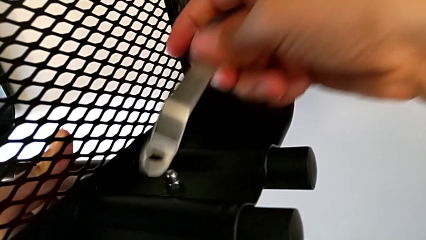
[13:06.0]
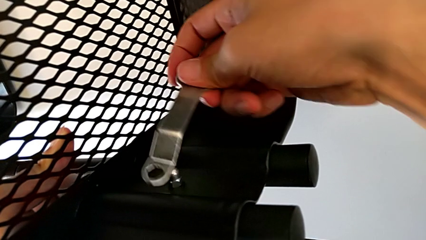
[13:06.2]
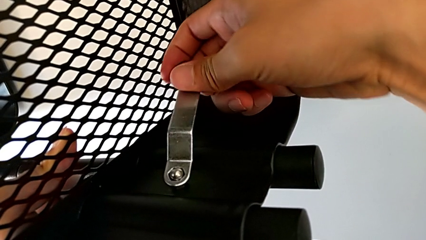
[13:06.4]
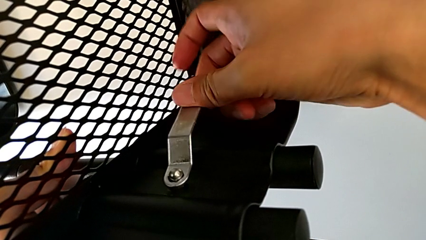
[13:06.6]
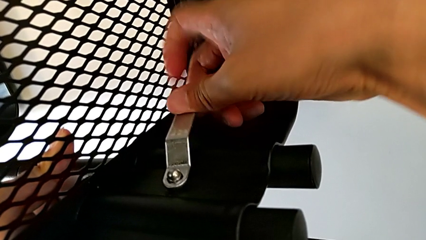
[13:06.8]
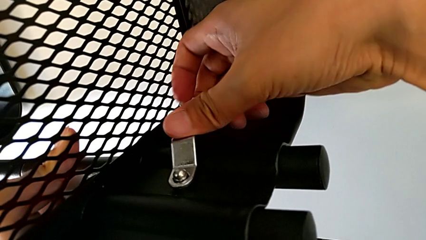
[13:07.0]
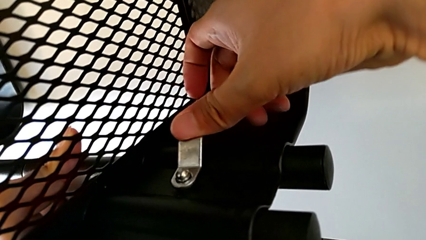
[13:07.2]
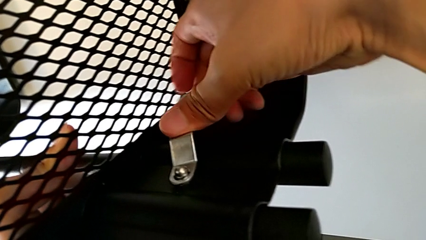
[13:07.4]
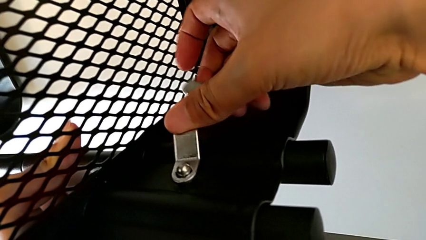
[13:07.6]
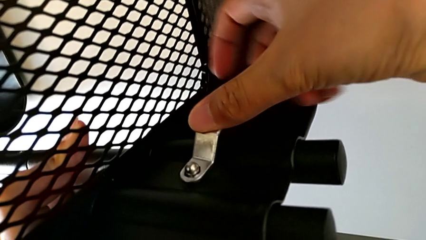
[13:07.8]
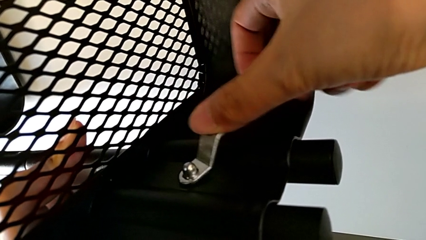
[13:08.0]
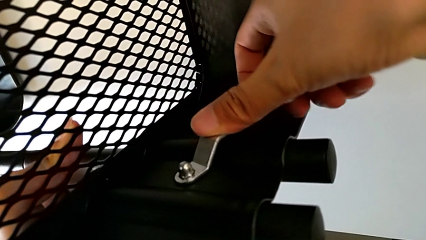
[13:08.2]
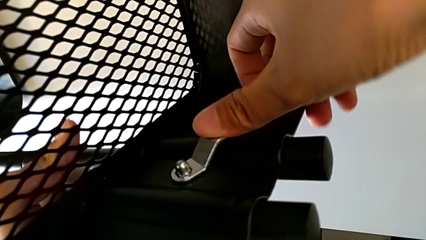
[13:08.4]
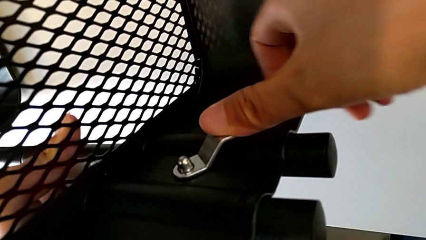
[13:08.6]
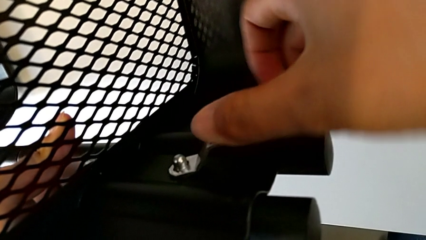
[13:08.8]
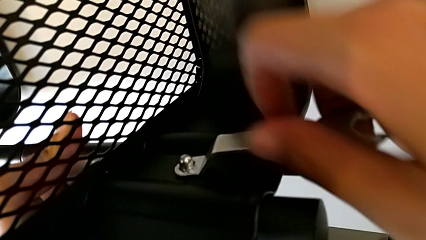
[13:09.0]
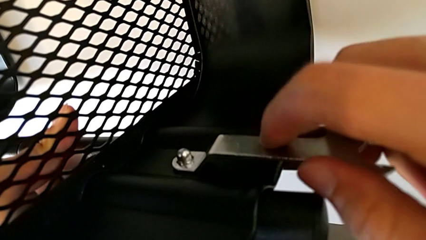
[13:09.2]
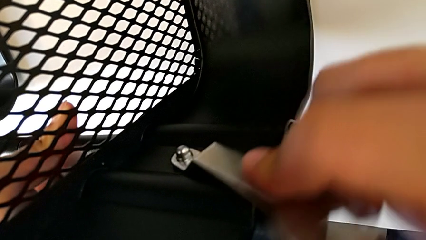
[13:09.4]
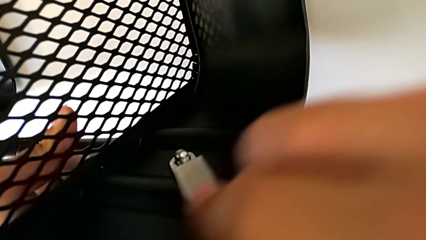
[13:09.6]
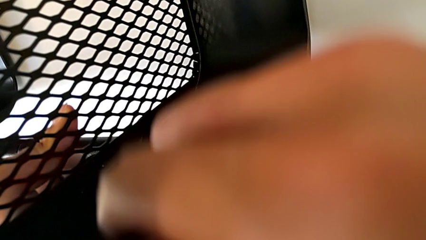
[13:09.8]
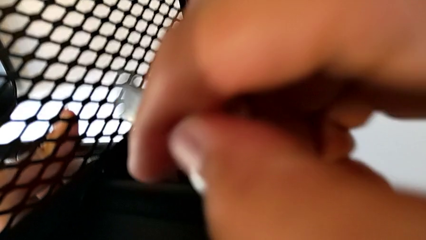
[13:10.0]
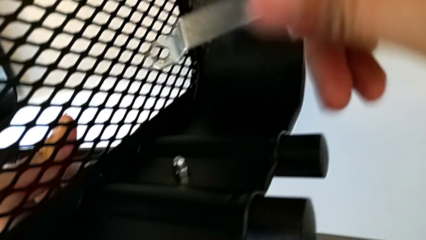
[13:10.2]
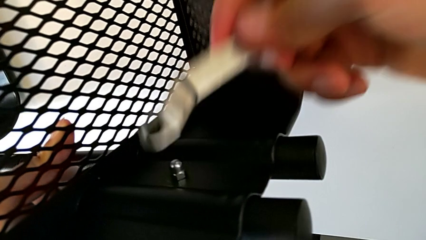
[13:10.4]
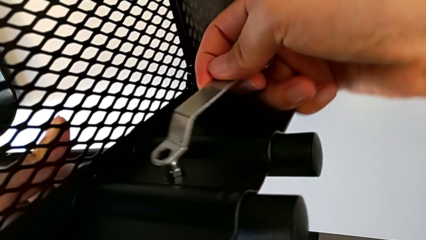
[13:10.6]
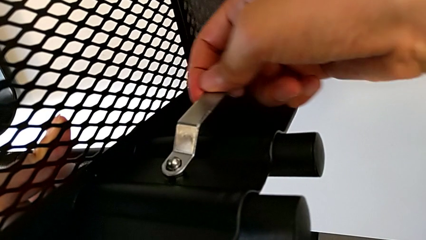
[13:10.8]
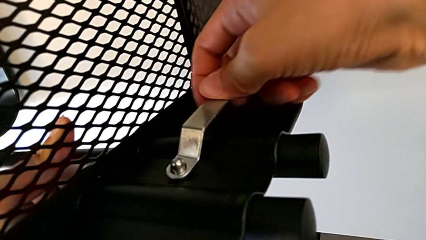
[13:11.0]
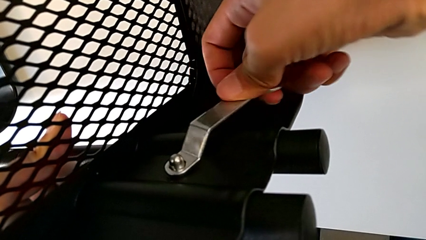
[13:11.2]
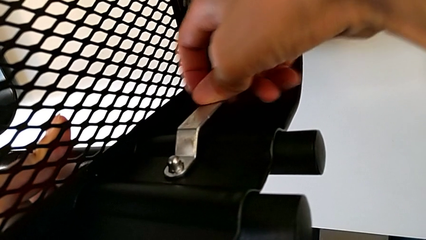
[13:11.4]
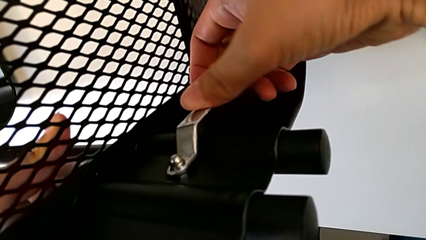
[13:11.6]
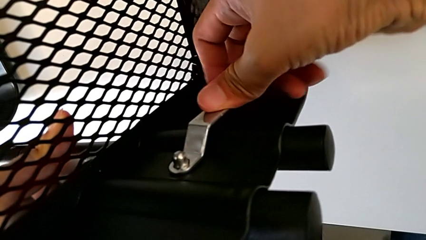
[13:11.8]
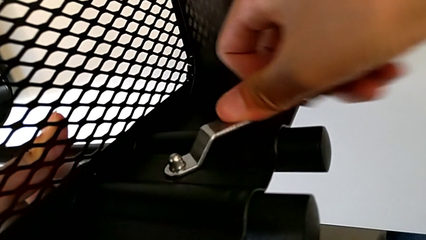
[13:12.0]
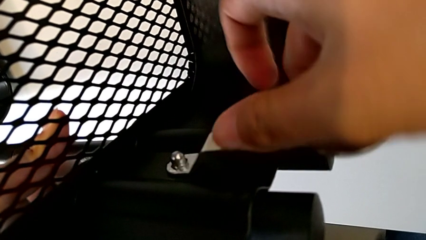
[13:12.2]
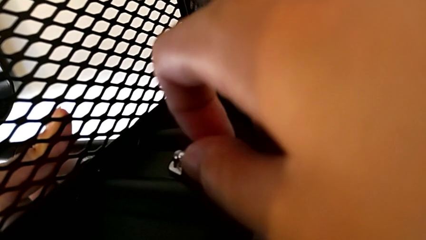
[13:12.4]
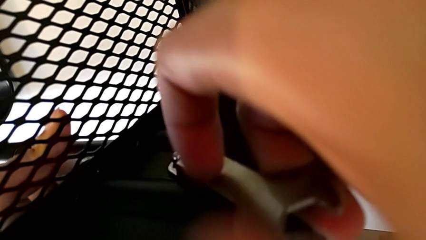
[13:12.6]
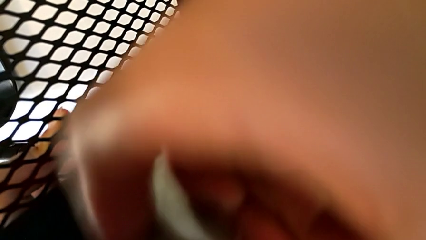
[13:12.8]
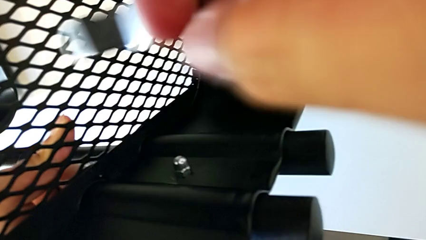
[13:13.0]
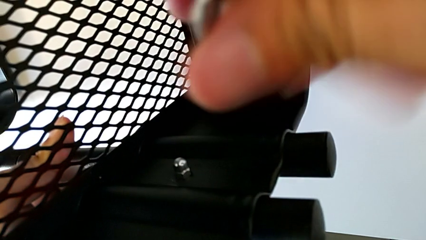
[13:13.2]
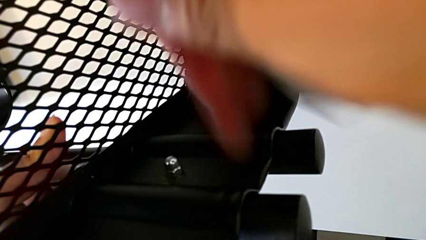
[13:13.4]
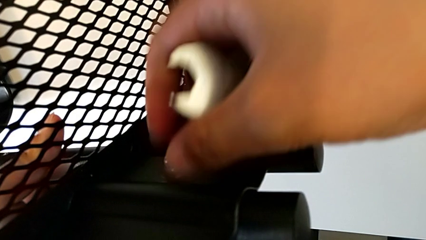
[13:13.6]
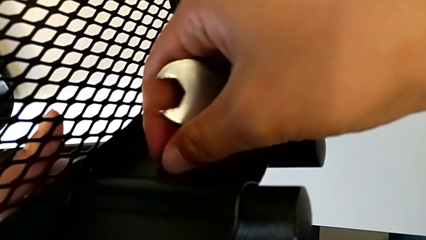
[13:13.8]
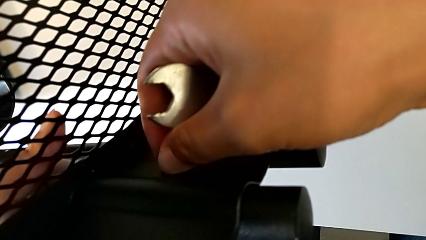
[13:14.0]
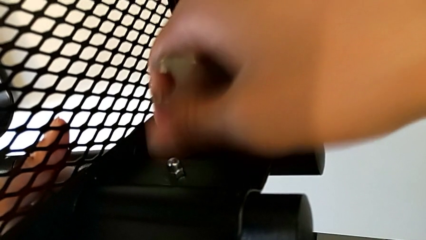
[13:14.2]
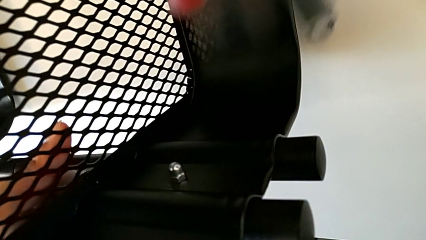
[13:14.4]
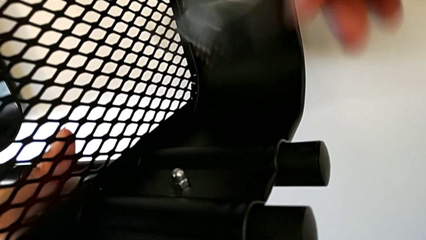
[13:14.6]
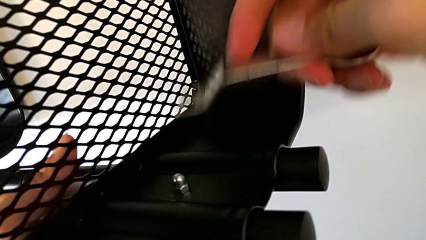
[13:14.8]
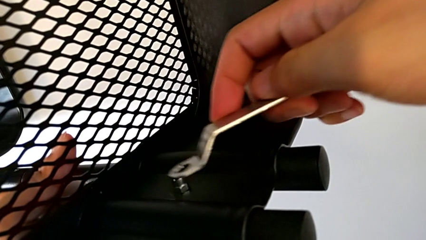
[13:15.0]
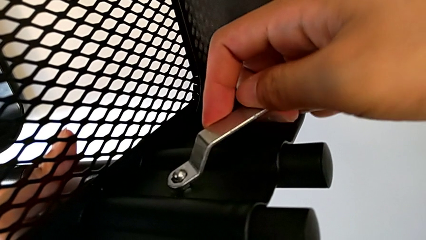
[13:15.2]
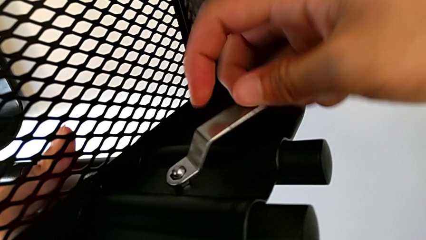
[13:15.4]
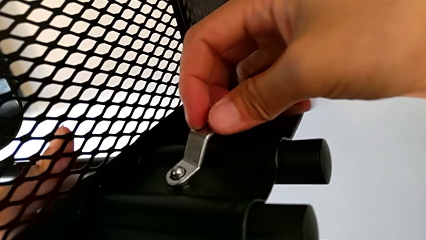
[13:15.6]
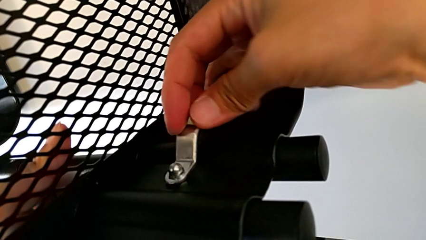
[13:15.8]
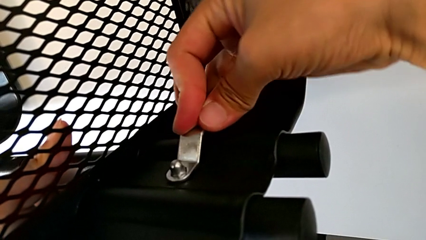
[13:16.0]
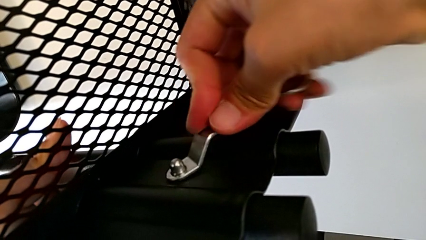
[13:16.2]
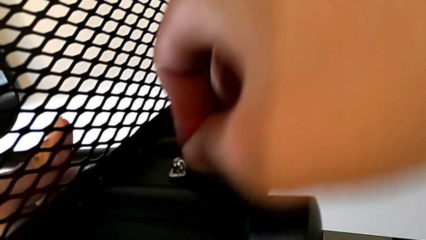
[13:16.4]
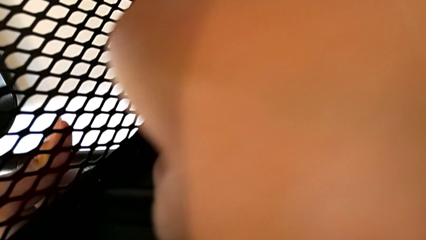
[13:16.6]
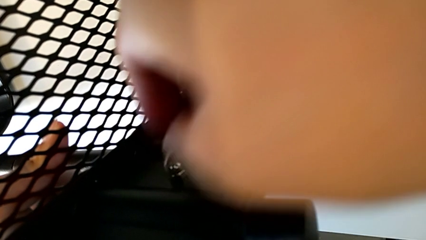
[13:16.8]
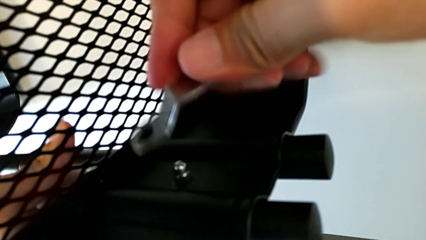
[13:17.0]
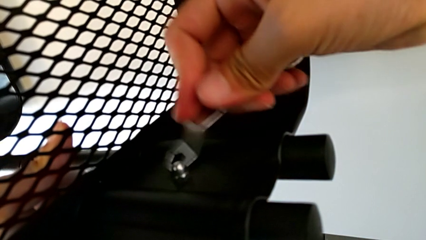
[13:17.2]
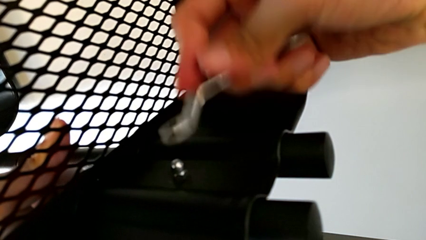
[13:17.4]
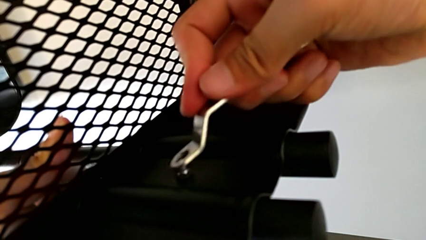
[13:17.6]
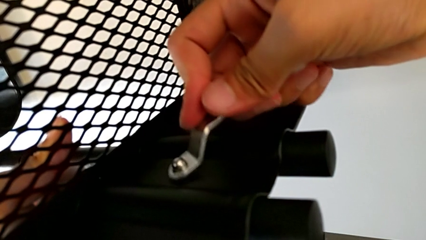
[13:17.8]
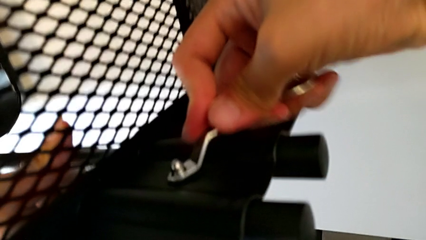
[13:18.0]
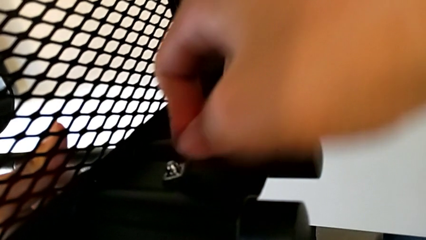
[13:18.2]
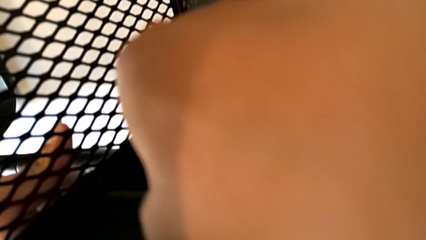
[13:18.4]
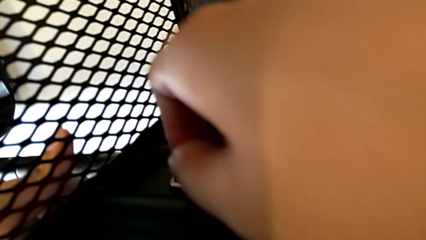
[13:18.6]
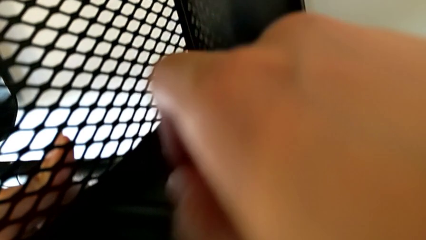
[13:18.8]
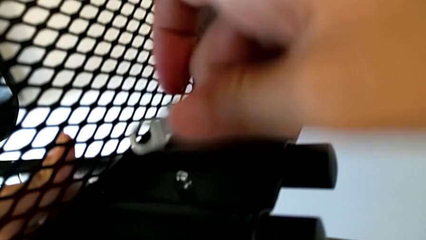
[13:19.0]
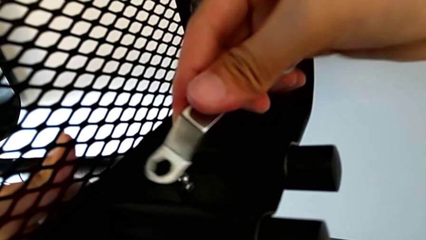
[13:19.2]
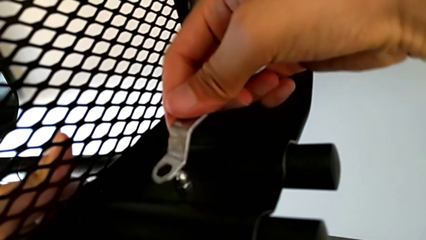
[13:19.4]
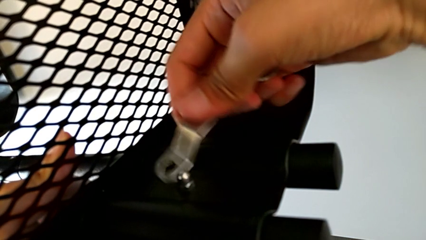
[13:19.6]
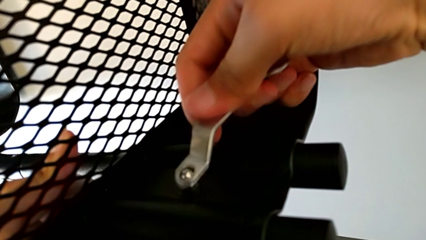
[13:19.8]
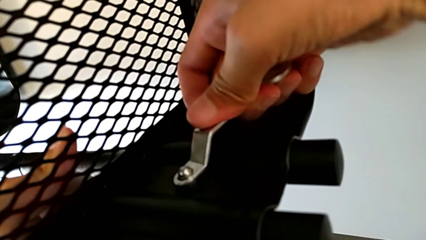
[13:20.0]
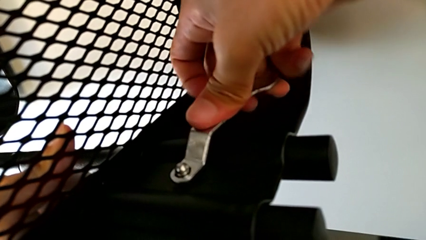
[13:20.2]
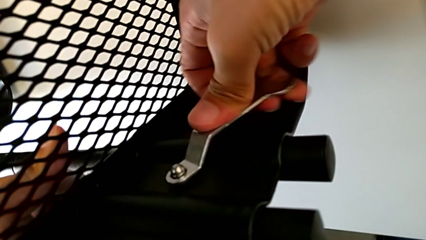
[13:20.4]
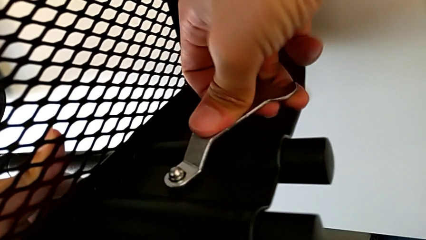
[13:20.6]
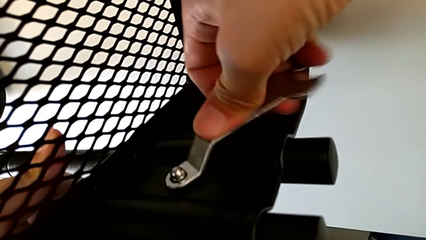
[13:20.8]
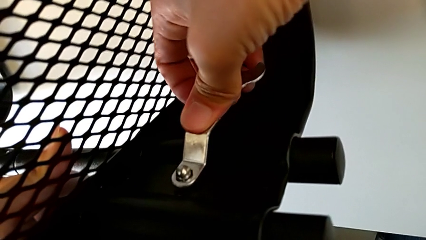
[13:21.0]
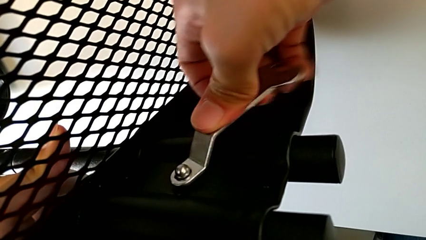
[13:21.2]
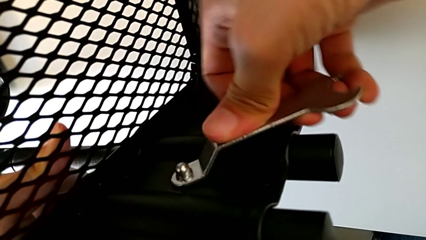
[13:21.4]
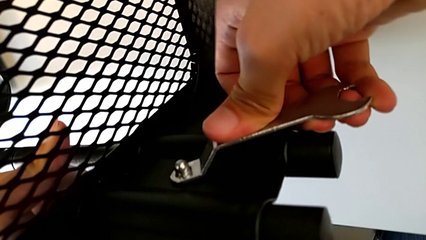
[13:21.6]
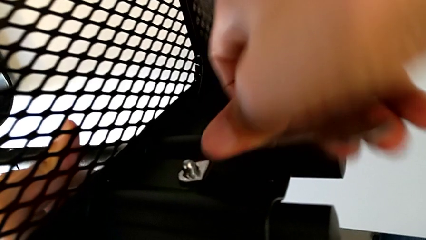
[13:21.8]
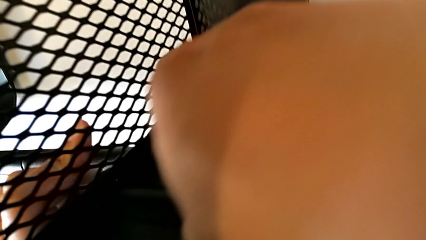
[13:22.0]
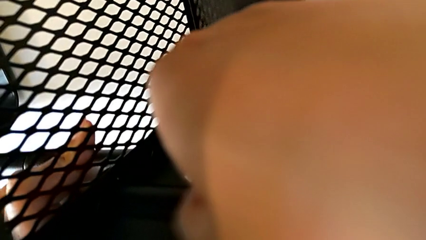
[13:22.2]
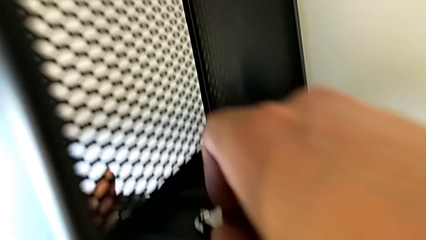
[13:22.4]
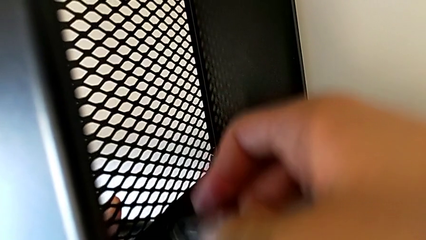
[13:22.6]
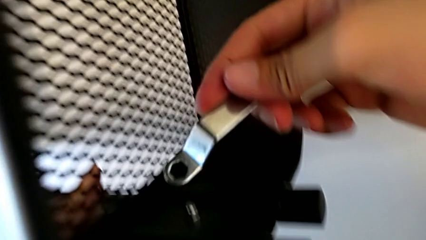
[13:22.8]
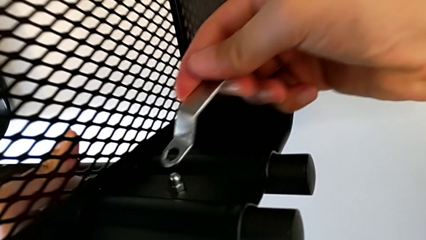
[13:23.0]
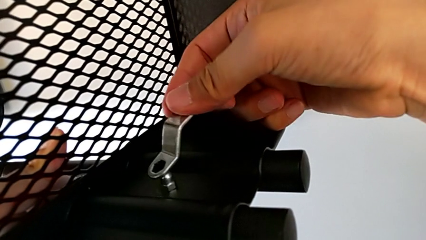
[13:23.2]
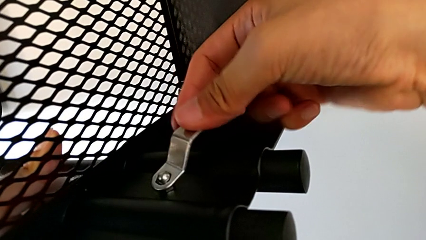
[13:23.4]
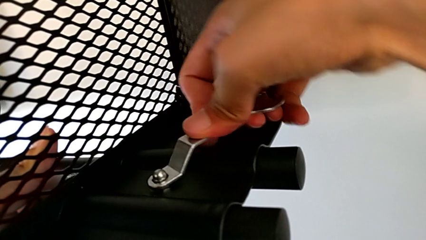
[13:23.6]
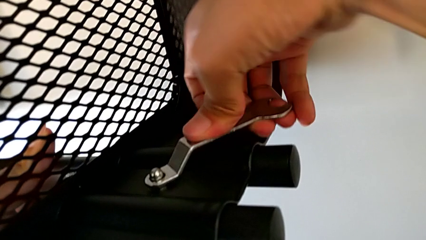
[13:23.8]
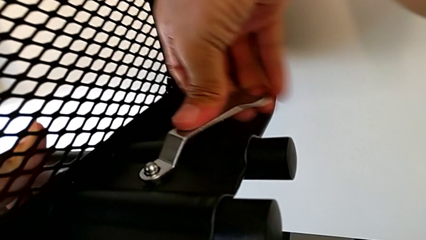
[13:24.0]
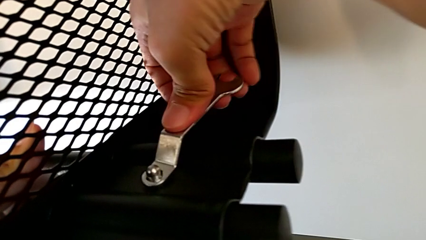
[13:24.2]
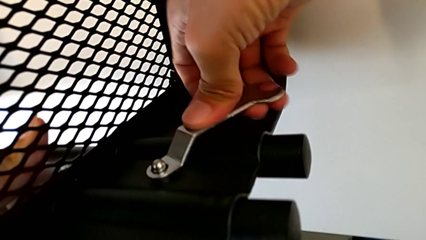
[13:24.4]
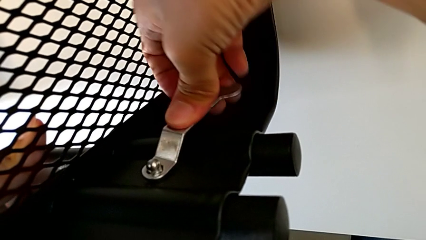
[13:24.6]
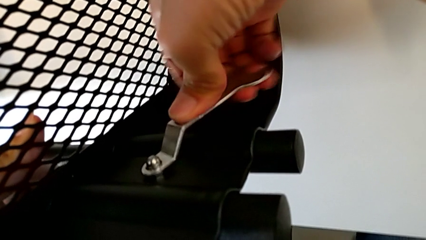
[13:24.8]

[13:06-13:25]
The camera wearer is screwing the right bracket onto the top box. They keep screwing the hexagon cap nut.
